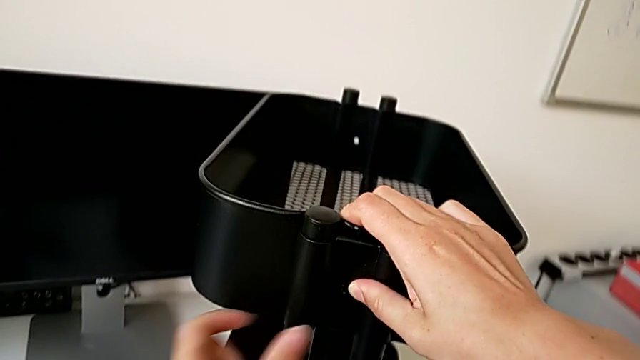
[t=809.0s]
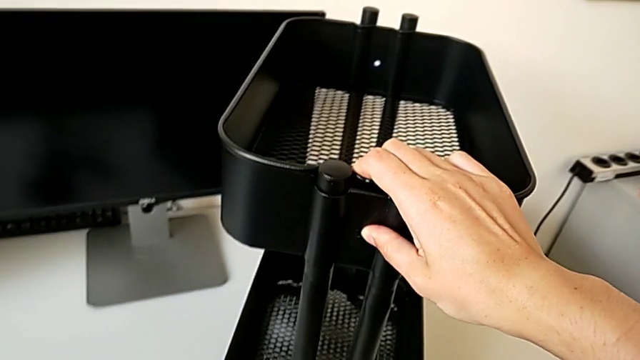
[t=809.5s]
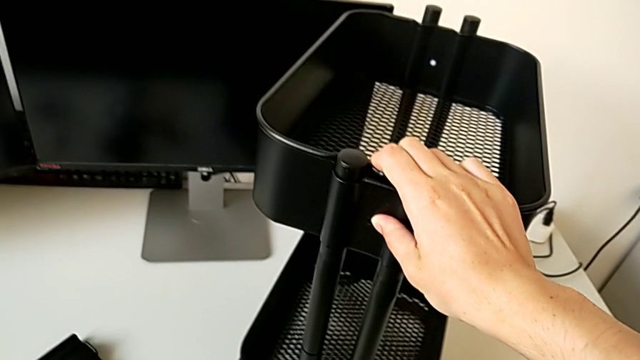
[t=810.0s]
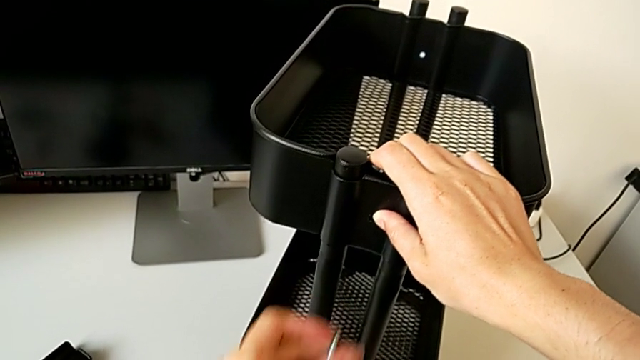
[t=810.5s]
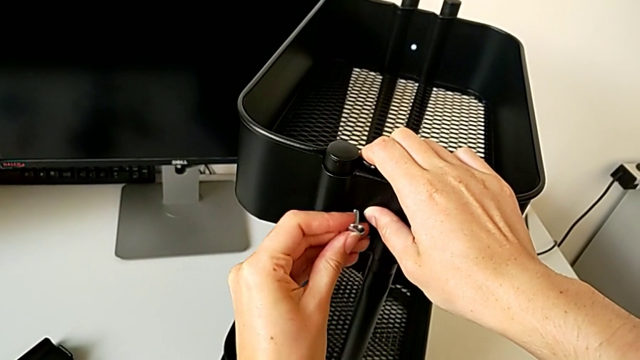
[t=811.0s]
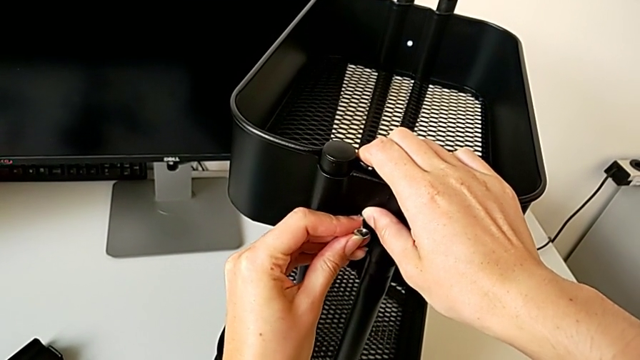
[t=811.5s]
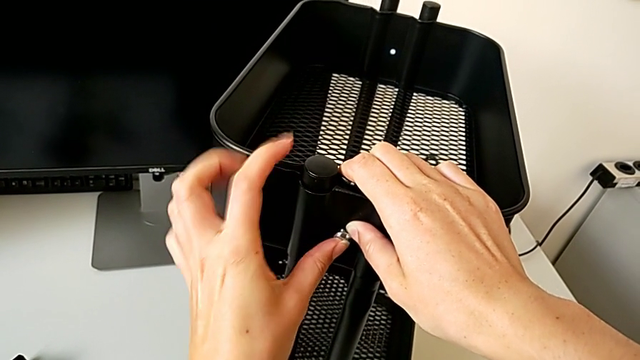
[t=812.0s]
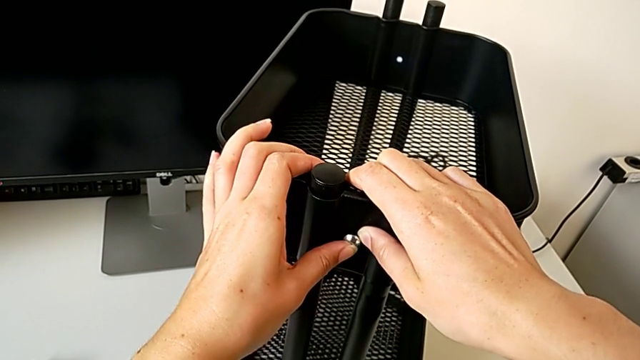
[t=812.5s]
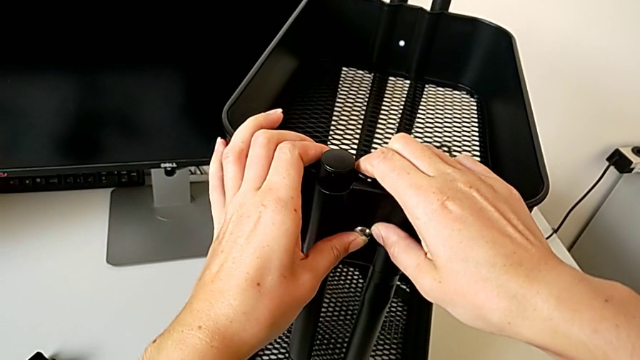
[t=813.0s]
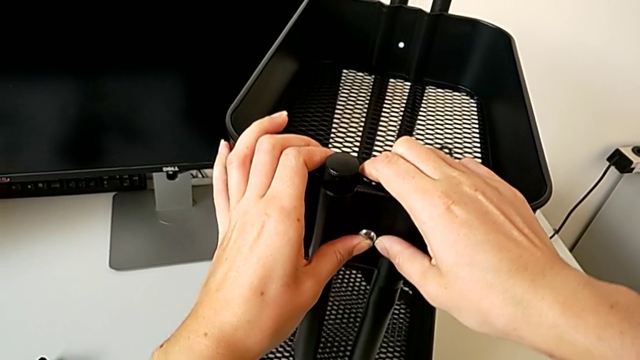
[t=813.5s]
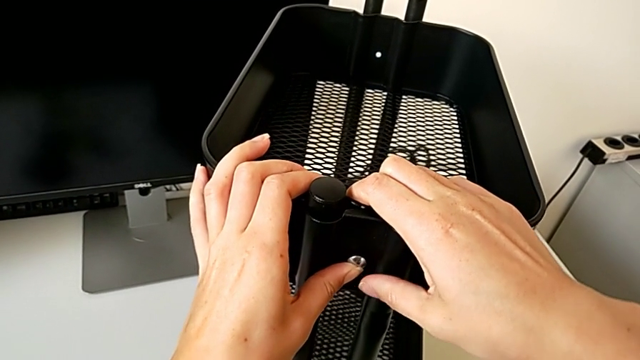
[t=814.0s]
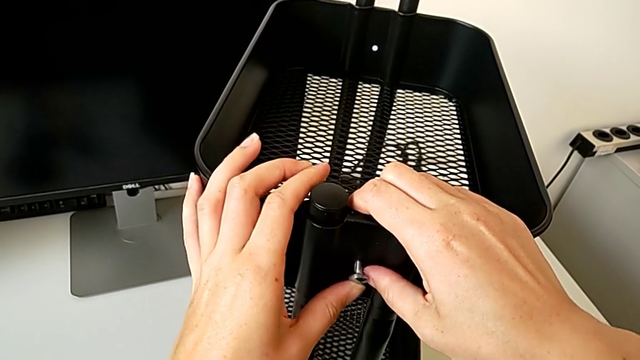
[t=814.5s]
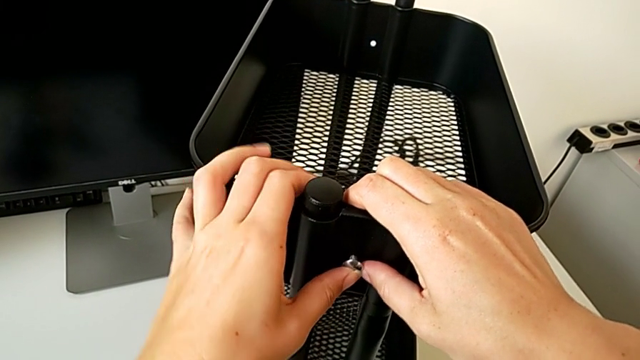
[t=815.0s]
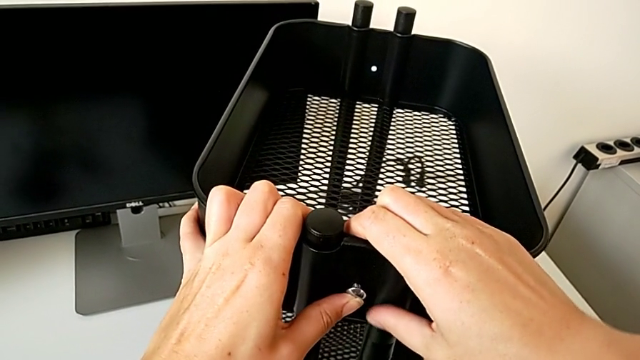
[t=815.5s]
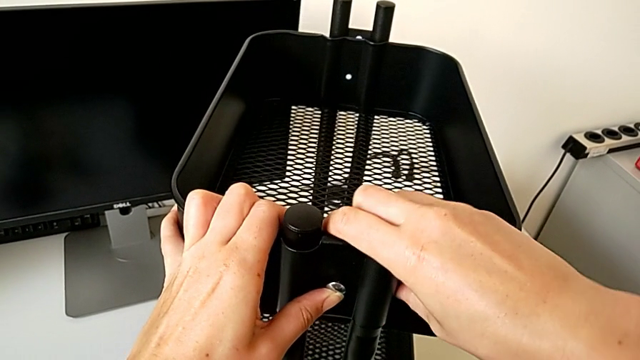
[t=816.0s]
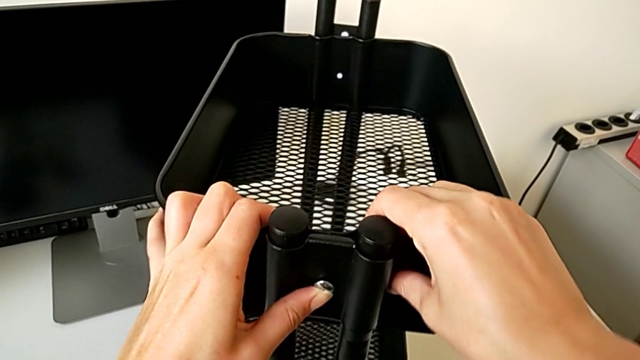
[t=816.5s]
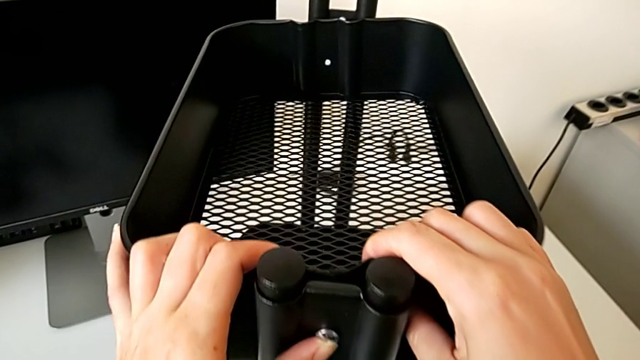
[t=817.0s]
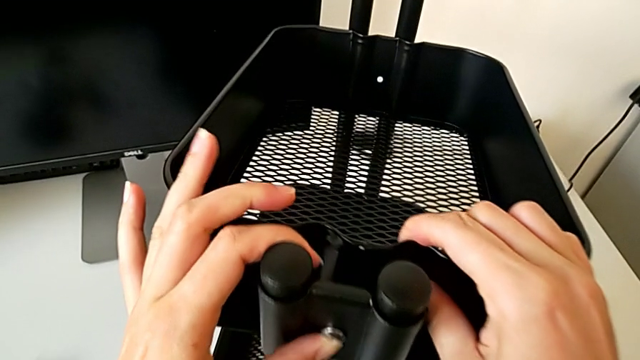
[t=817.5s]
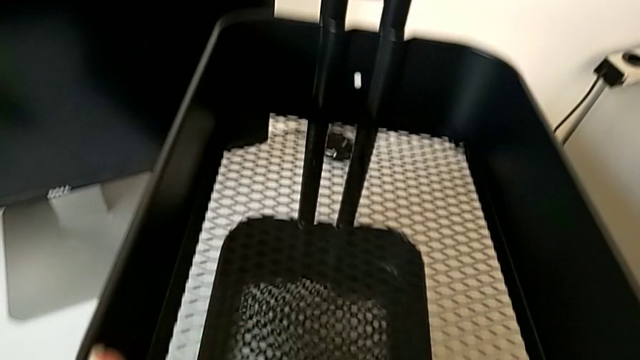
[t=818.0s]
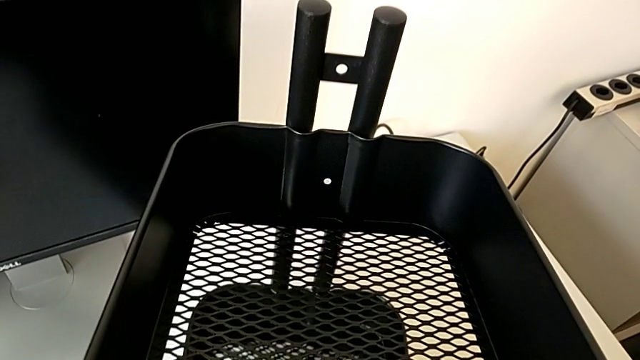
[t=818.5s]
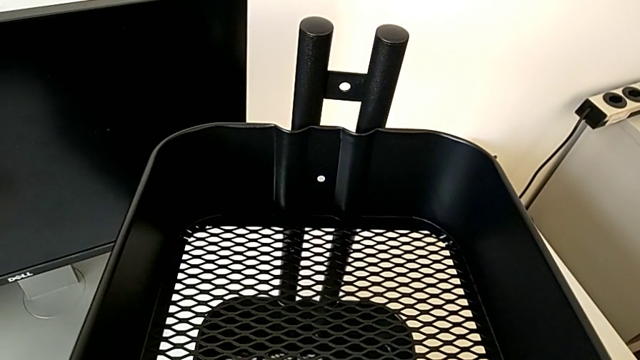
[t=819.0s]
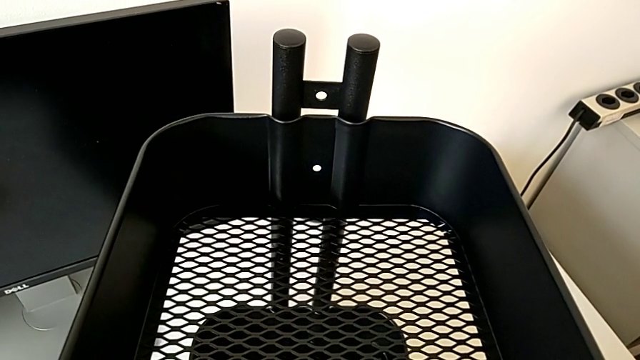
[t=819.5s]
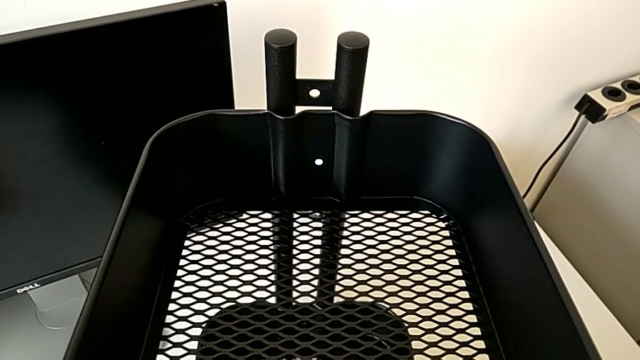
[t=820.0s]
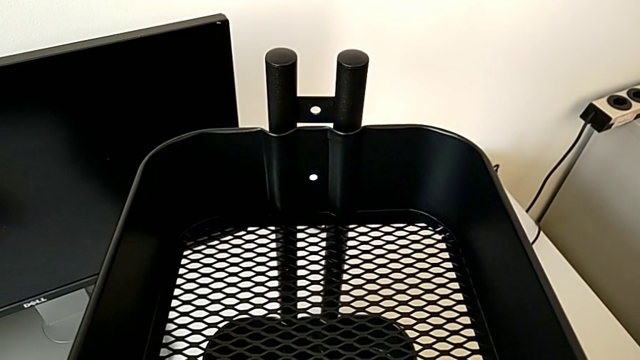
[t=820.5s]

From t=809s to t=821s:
The camera wearer is assembling the top tray of the rolling cart. They insert the third screw.

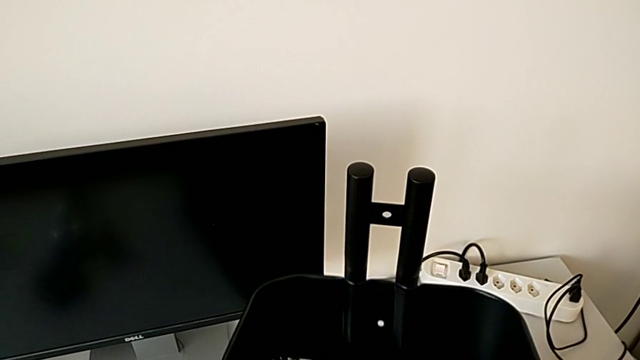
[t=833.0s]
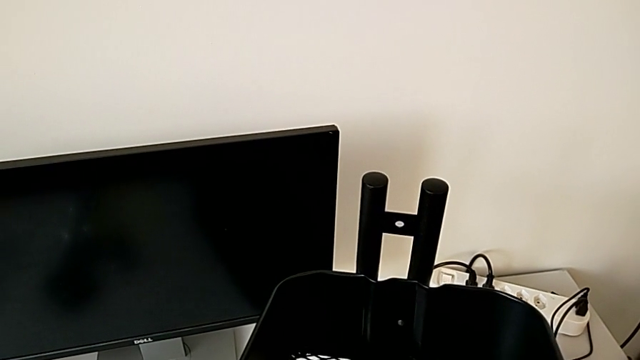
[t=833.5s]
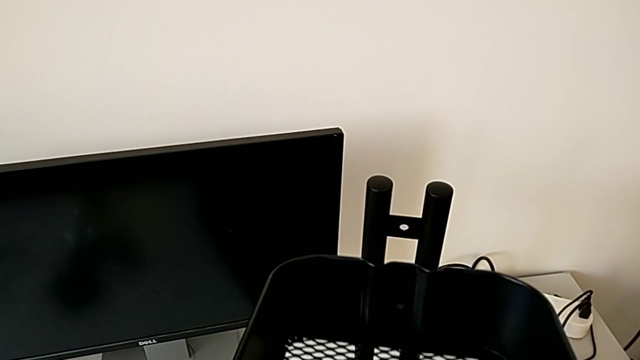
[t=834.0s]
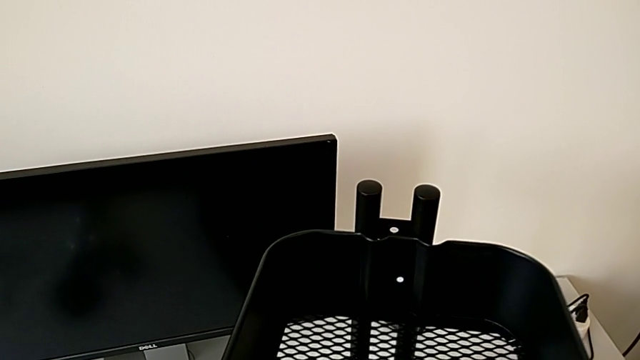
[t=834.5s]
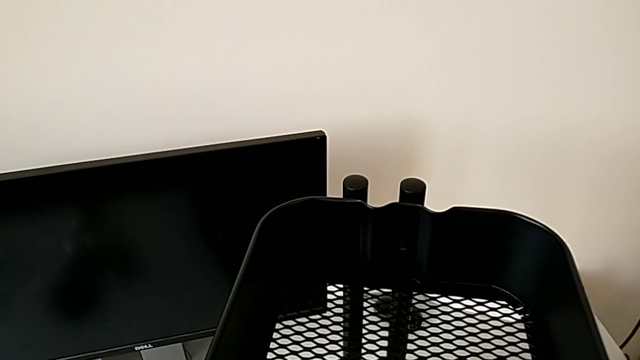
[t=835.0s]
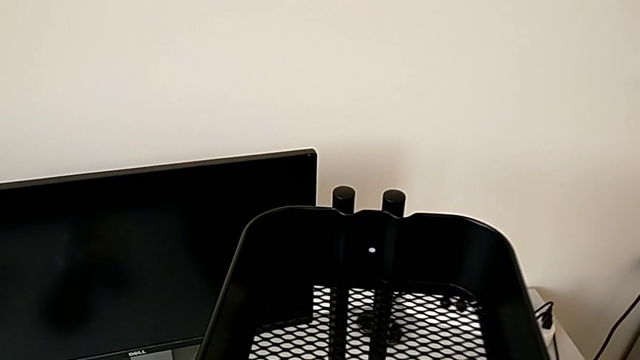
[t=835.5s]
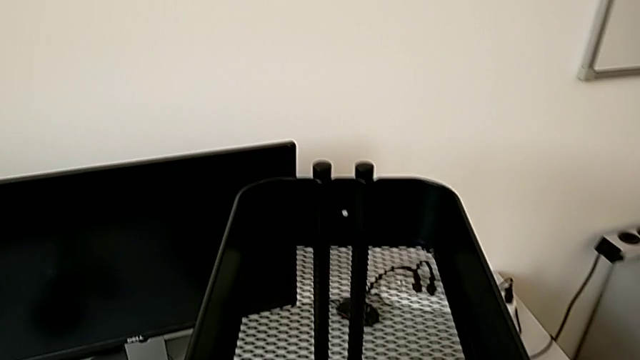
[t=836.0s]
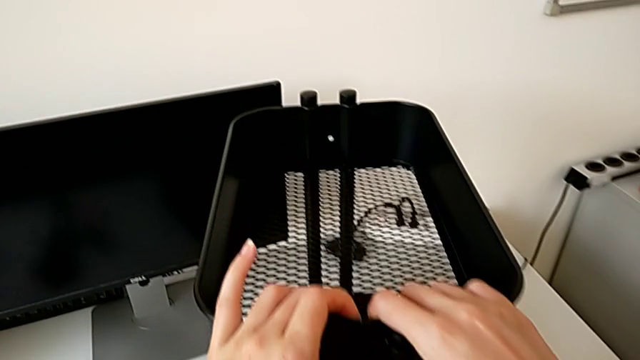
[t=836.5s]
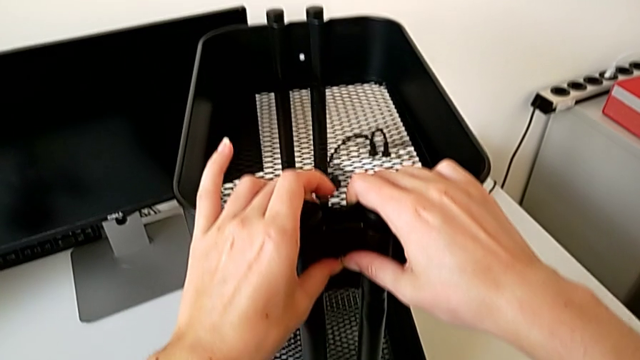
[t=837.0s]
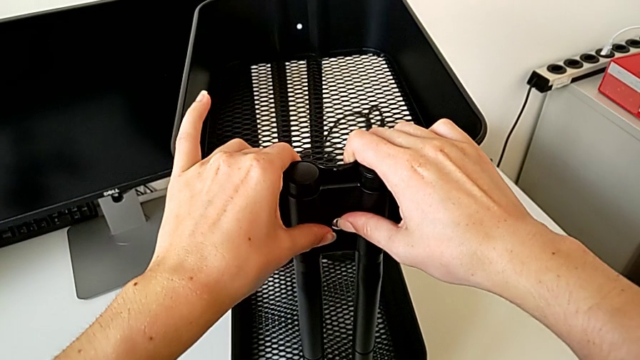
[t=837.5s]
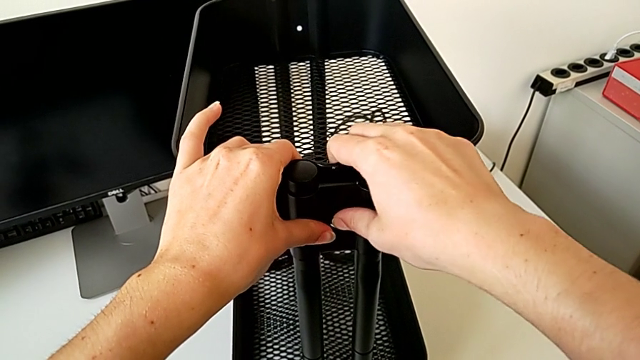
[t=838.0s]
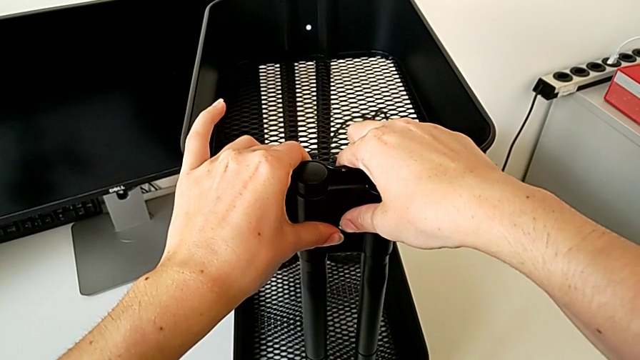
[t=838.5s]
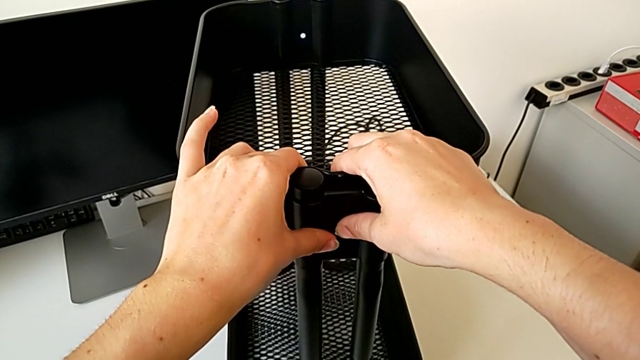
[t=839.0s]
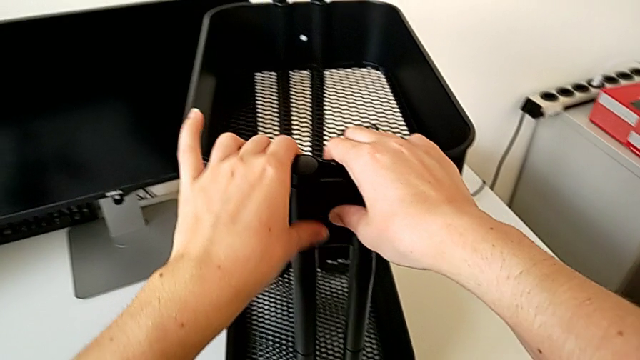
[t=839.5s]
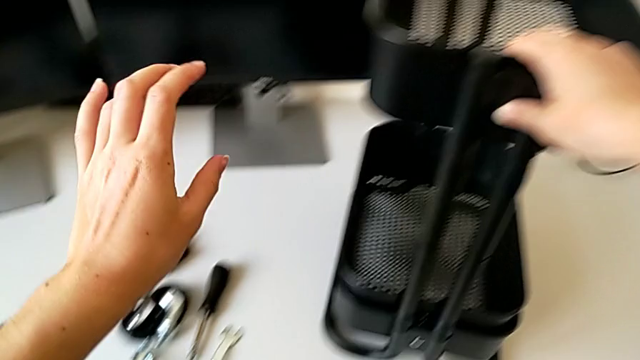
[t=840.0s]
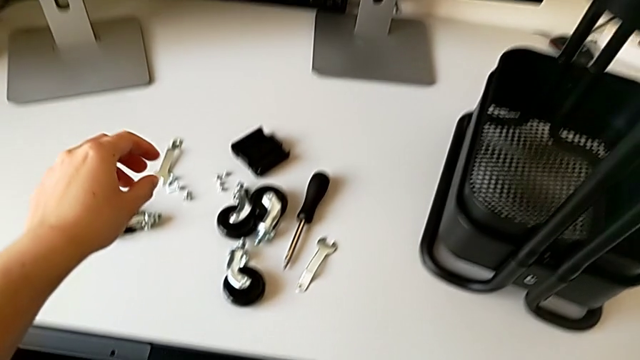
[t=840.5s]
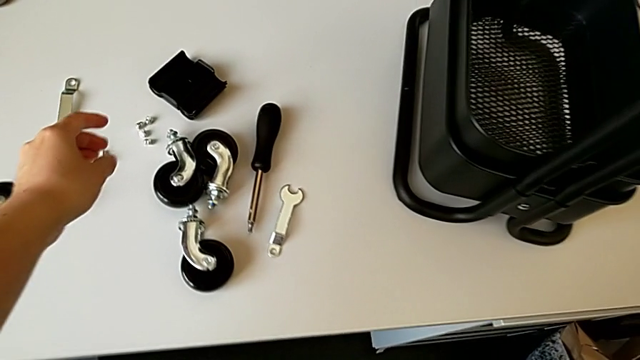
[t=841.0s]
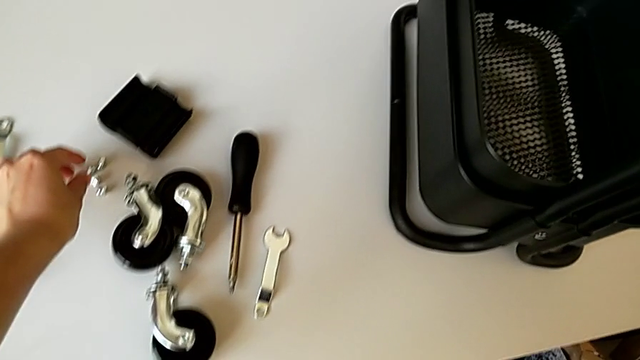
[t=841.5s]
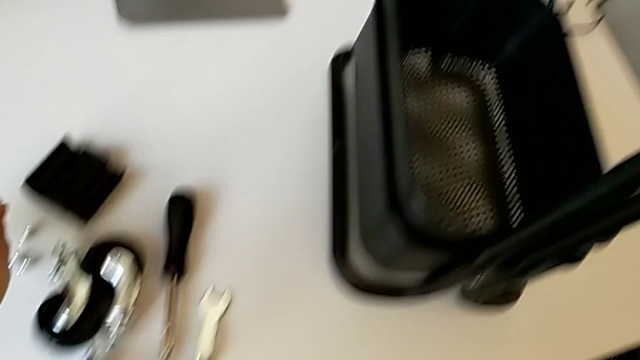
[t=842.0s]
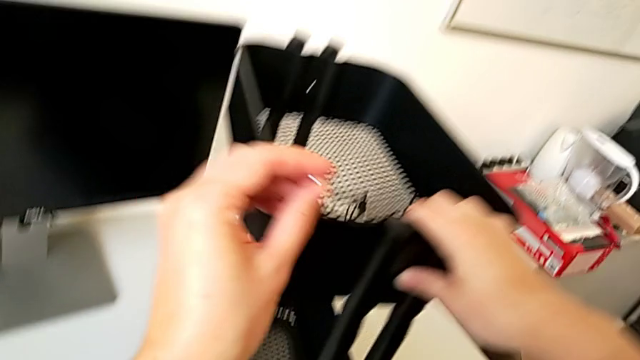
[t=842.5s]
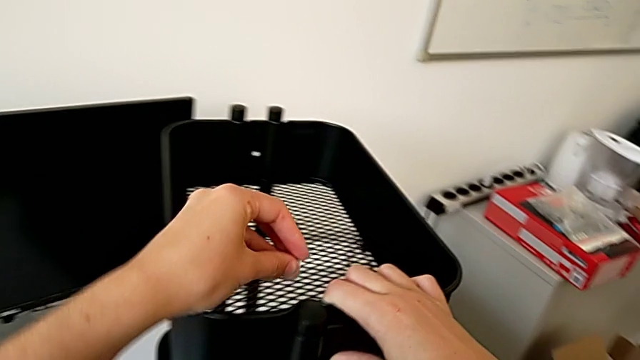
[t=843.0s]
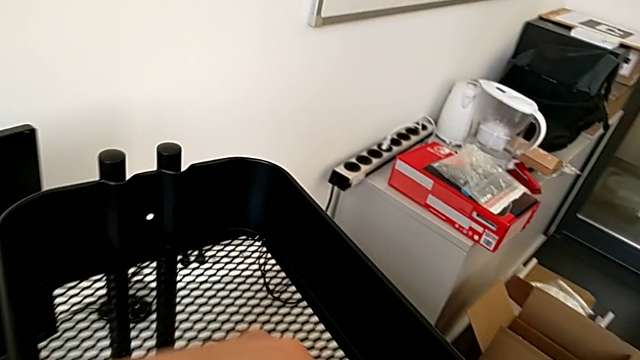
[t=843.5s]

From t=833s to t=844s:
The camera wearer is assembling the top tray of the rolling cart. They align the third screw and grab the third hexagon cap nut.
